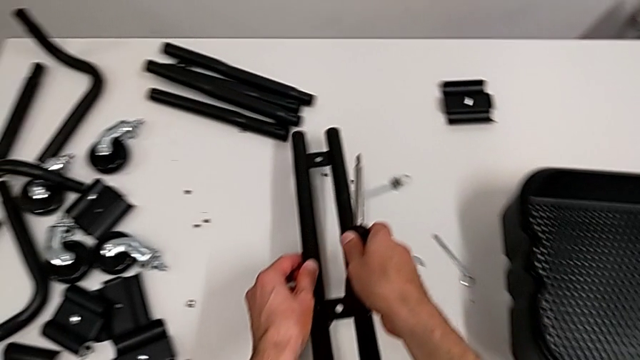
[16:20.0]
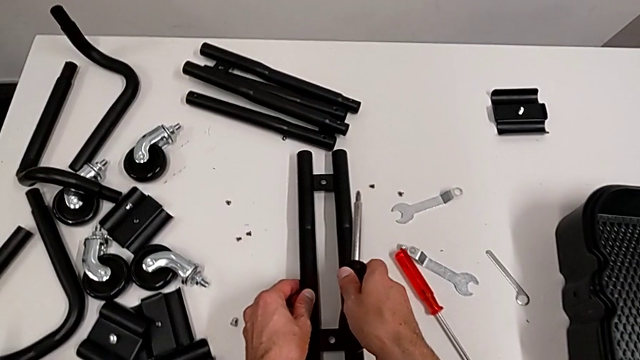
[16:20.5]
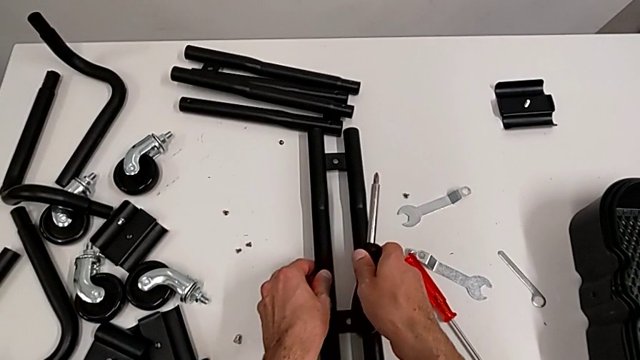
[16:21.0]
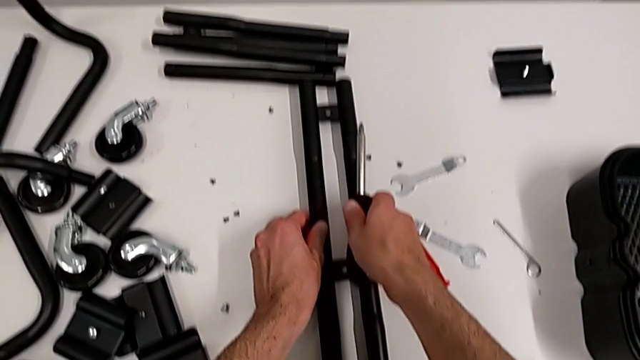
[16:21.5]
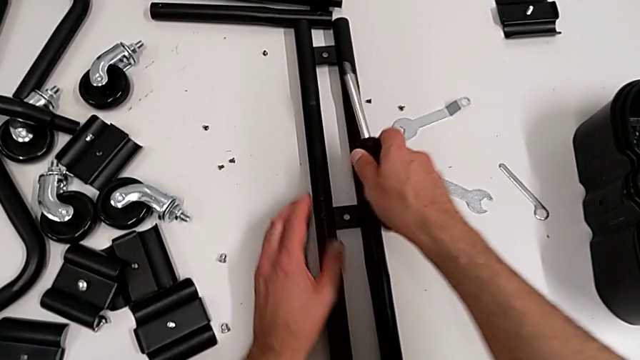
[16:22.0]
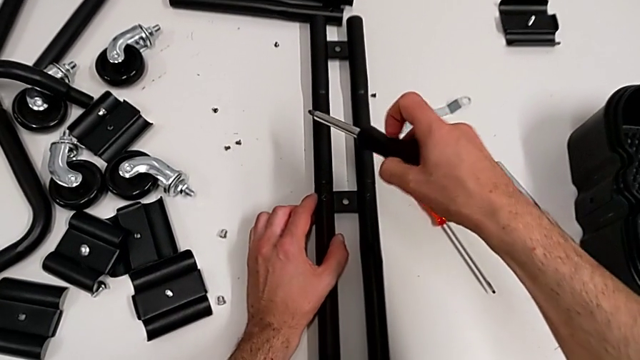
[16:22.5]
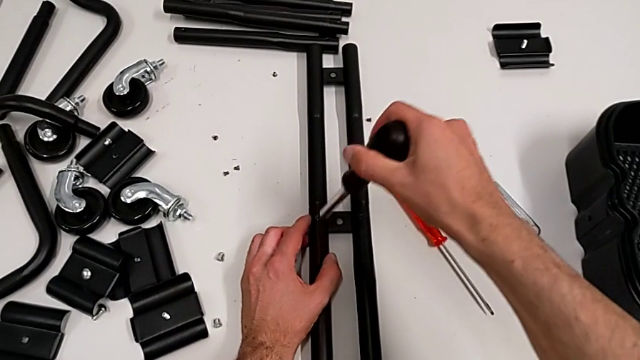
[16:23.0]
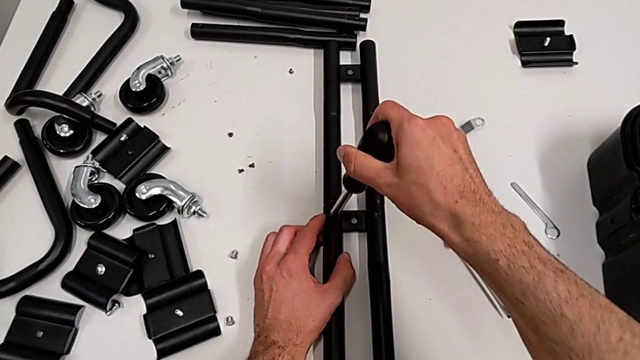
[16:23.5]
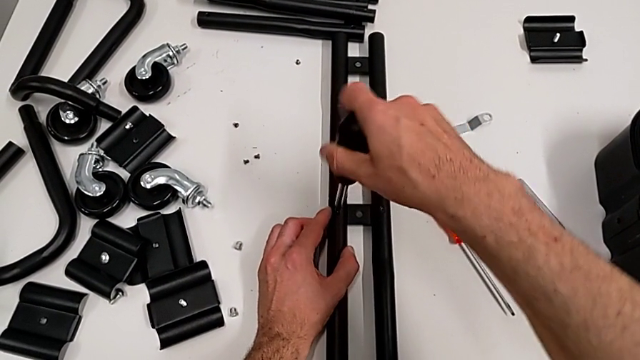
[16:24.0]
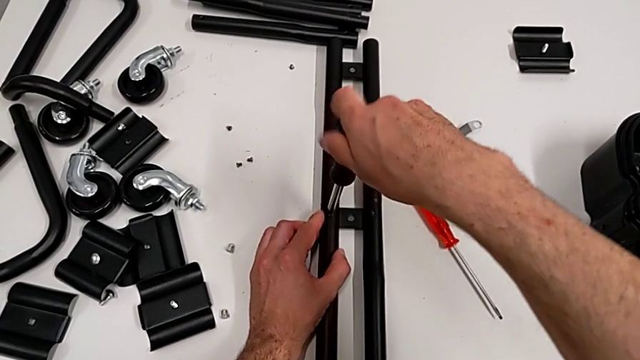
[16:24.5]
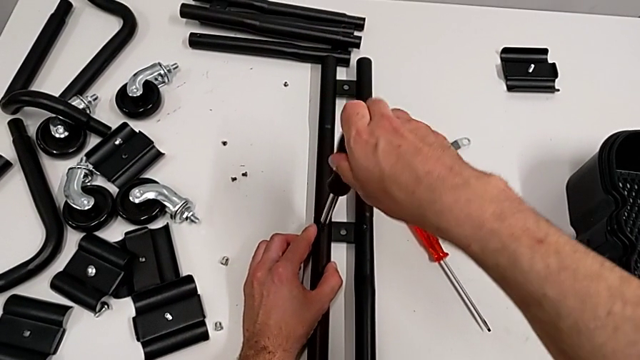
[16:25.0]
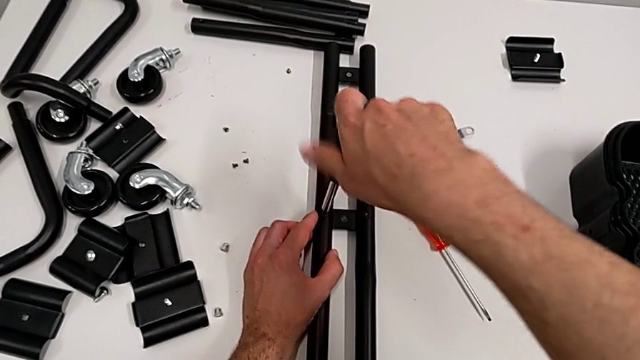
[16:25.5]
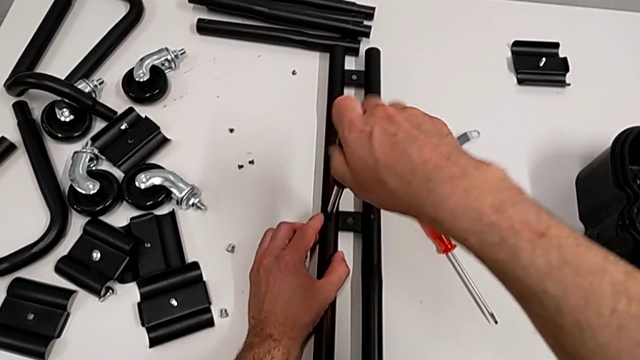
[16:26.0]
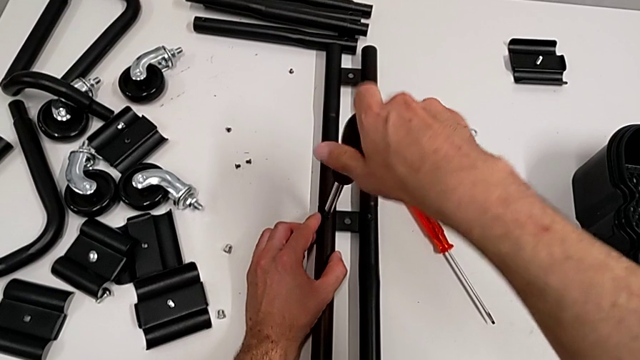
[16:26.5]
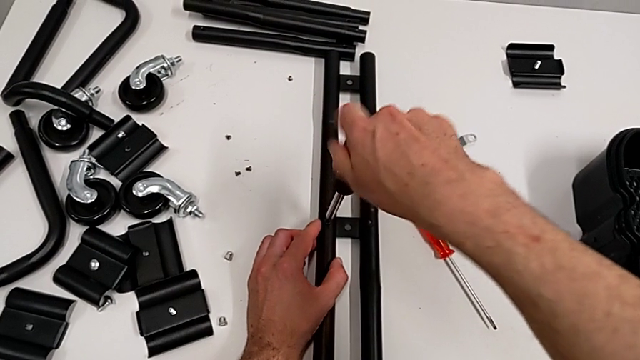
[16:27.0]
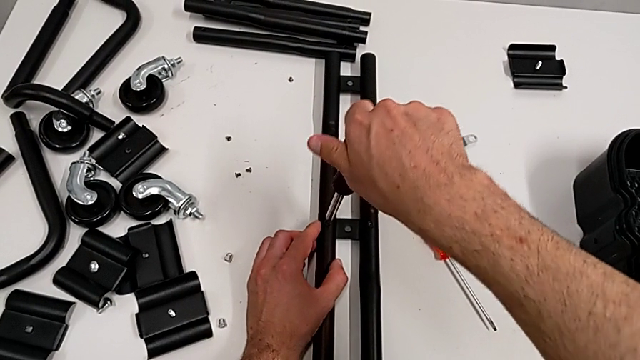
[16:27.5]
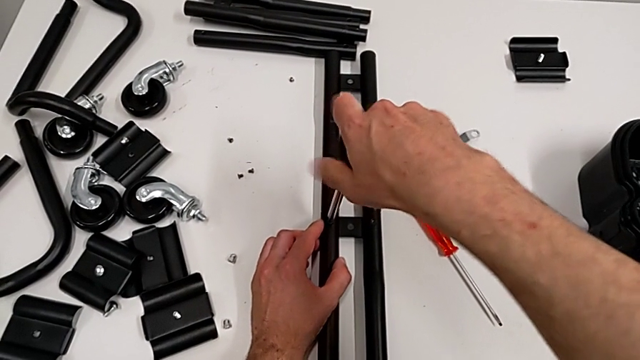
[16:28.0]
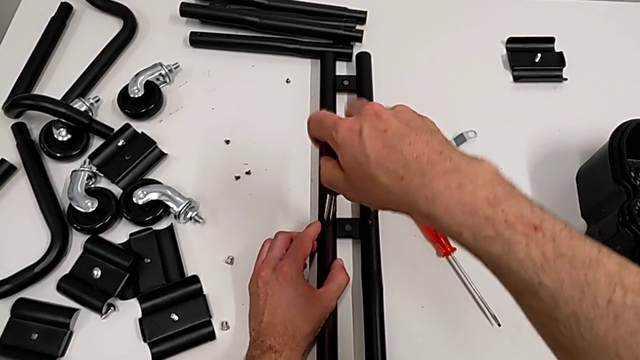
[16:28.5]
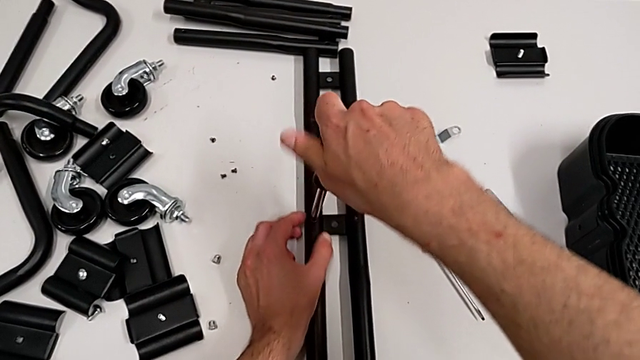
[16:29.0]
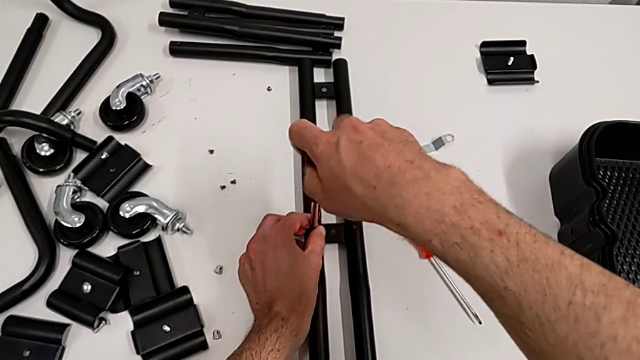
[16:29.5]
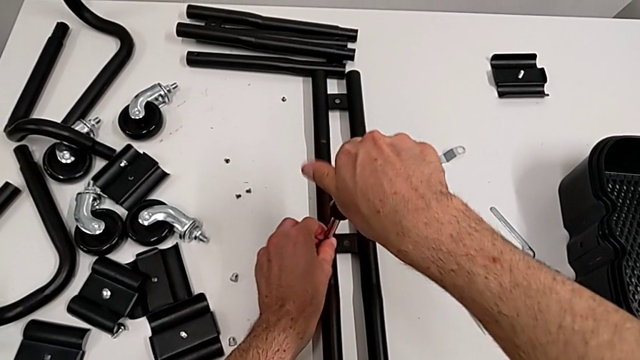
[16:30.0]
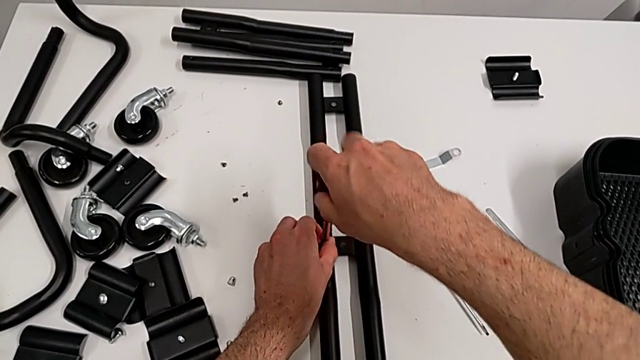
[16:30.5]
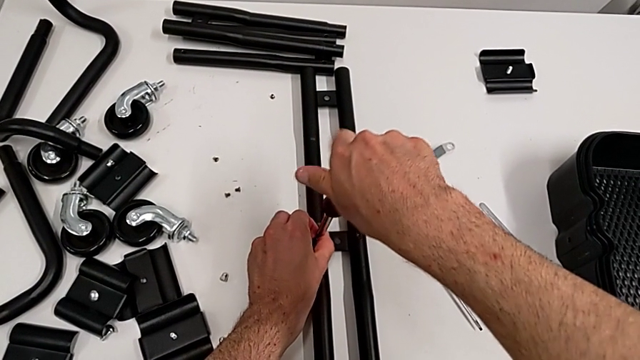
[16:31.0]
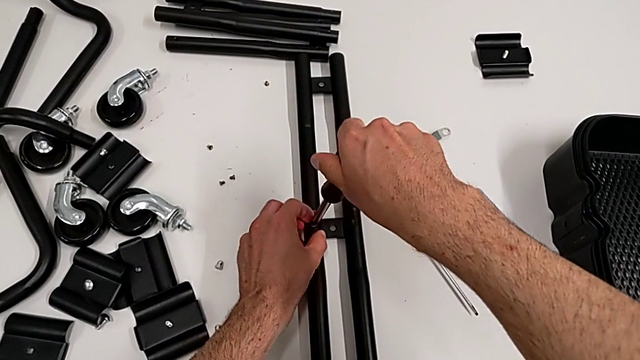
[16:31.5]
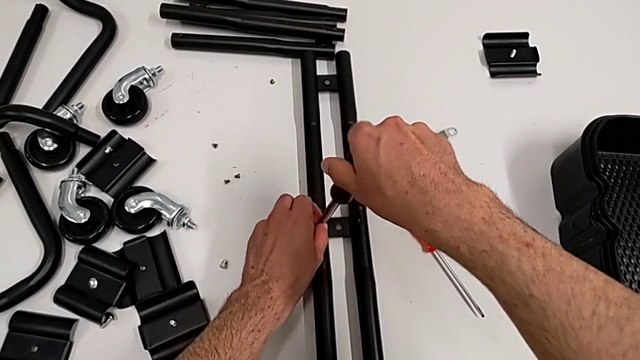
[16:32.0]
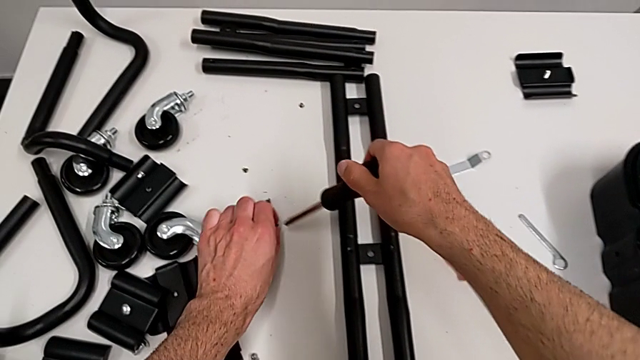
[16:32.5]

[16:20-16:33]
The camera wearer is disassembling the half frames. They place the leg, approach the screwdriver, unscrew the first screw, grab the screw and place it.

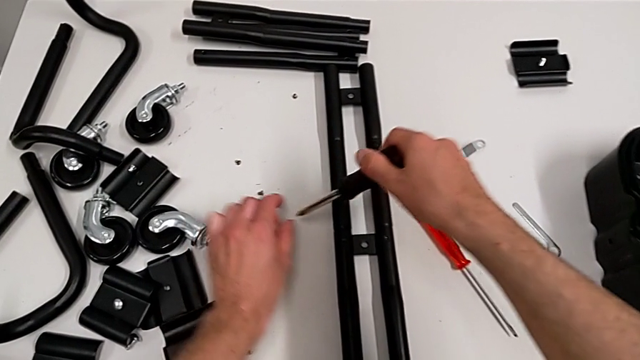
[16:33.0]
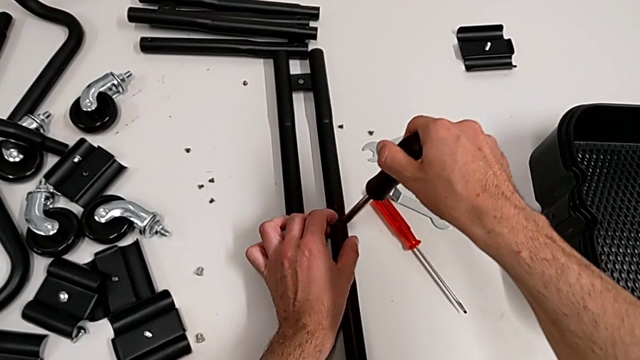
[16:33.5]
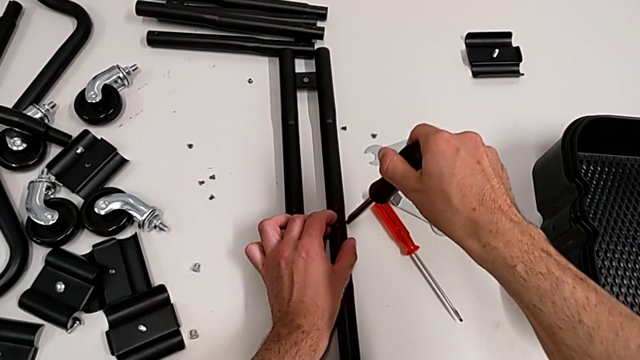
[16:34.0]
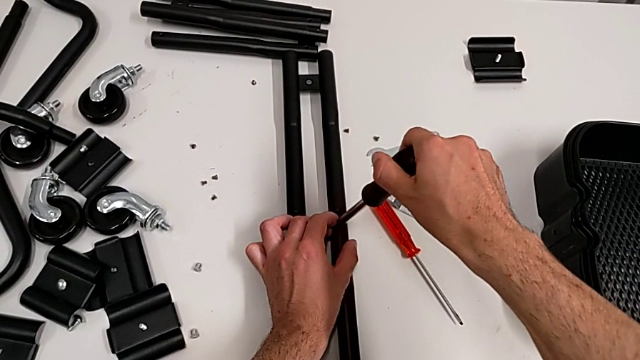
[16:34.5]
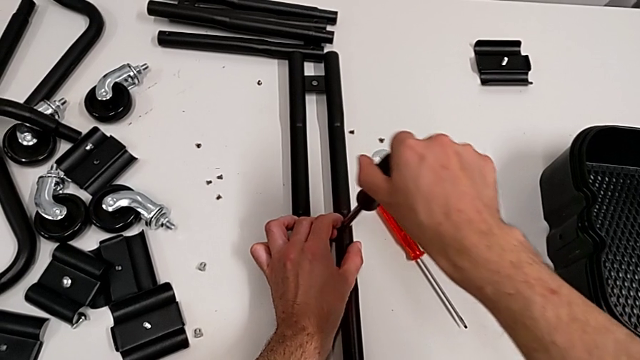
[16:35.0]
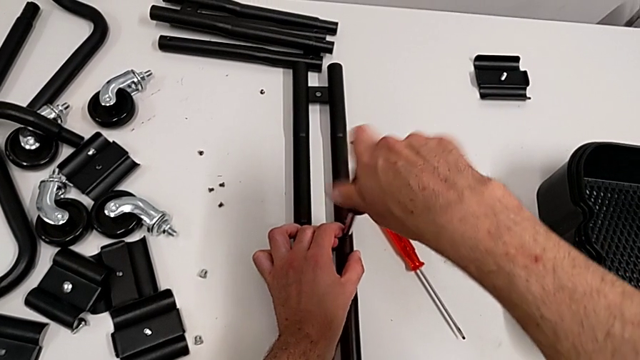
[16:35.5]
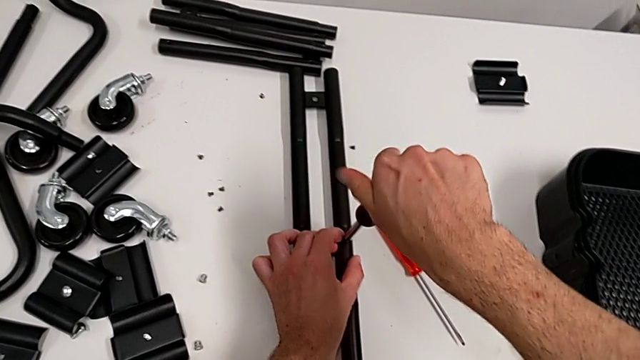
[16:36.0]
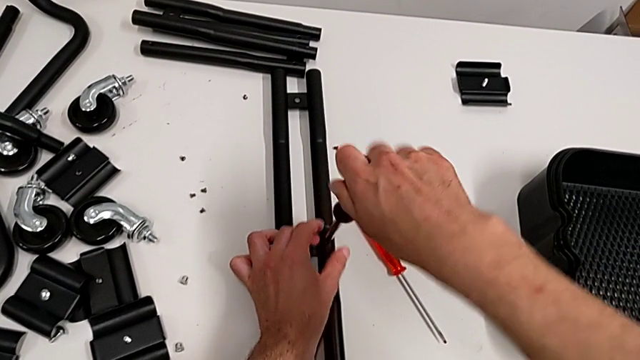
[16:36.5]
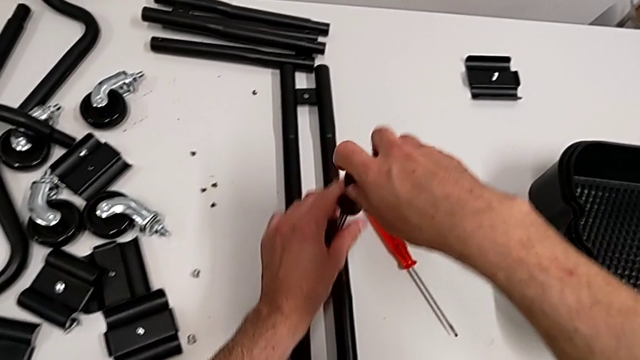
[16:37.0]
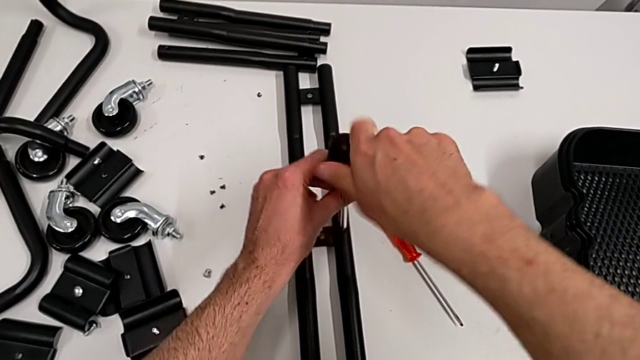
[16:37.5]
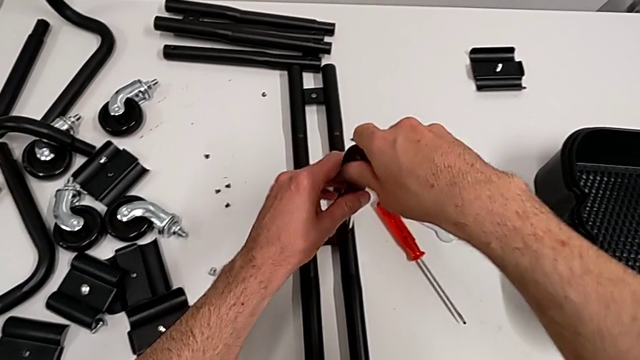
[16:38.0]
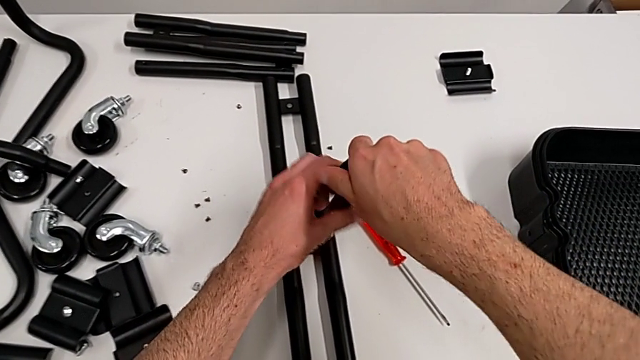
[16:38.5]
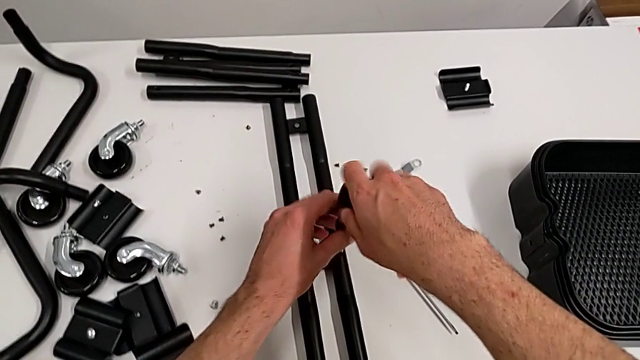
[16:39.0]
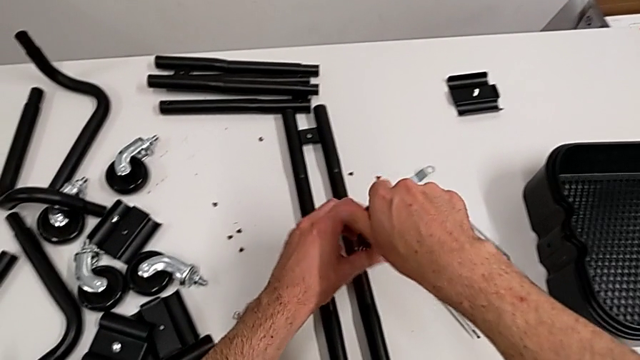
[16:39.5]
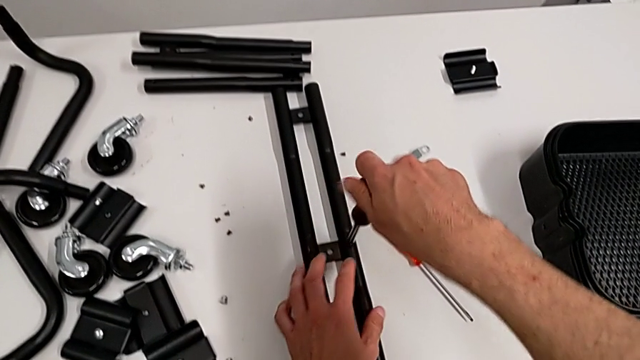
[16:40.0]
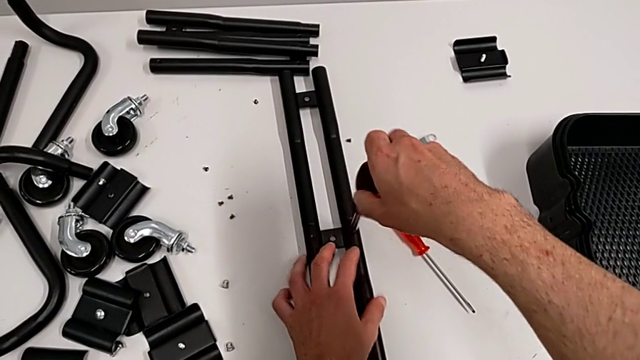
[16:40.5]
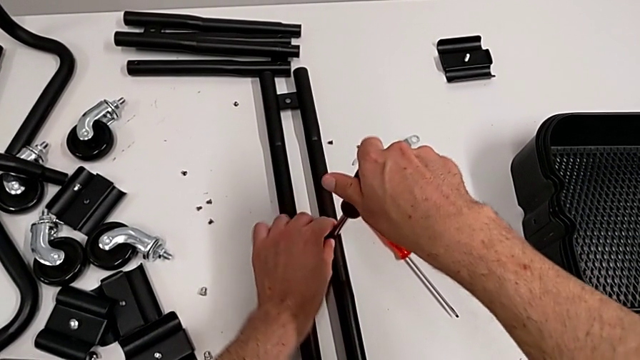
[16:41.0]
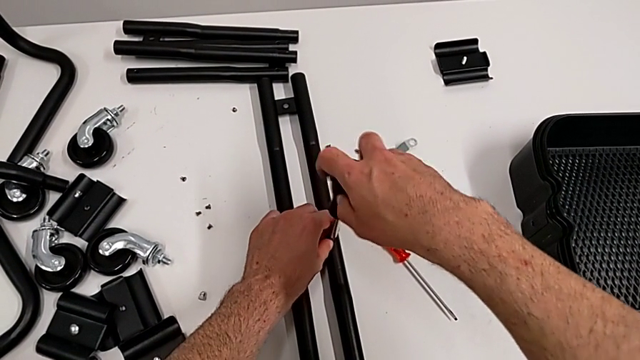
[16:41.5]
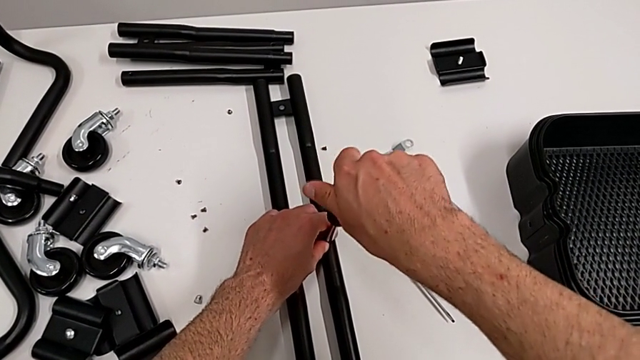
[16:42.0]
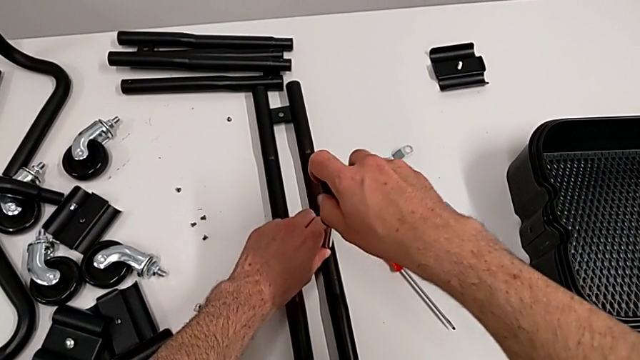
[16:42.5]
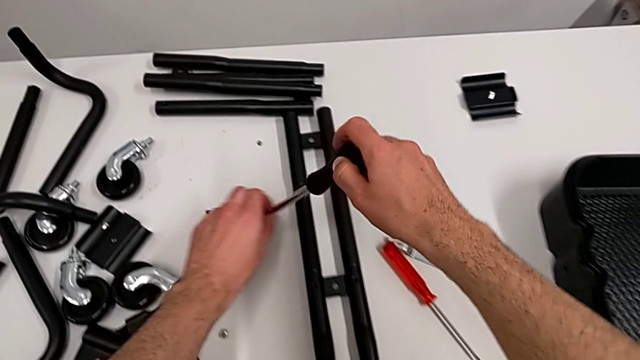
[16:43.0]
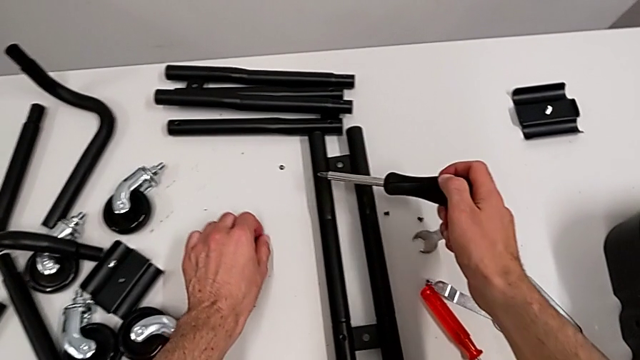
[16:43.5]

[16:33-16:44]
The camera wearer is disassembling the half frames. They place the second screwdriver, unscrew the second screw twice, grab the screw and place it.
